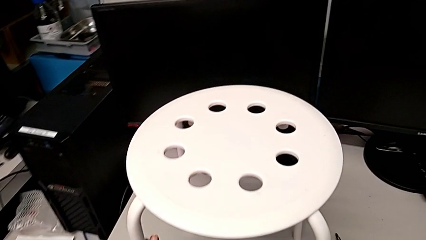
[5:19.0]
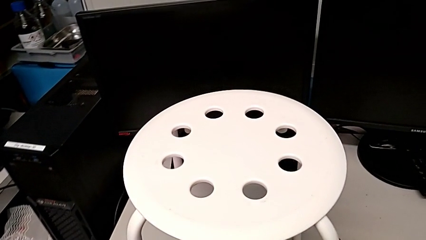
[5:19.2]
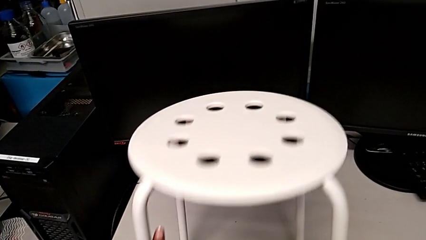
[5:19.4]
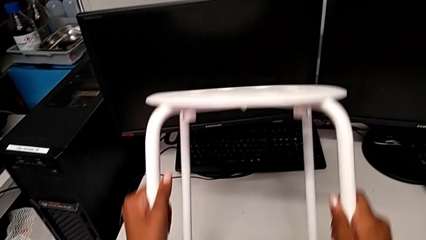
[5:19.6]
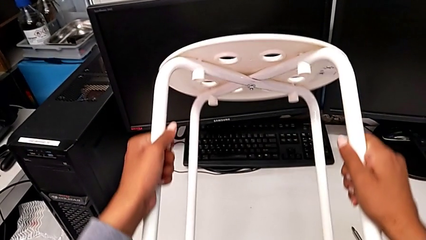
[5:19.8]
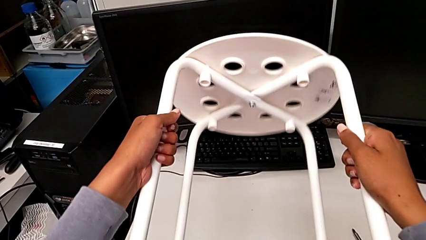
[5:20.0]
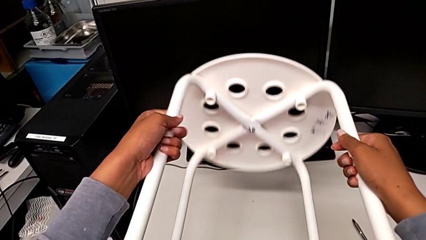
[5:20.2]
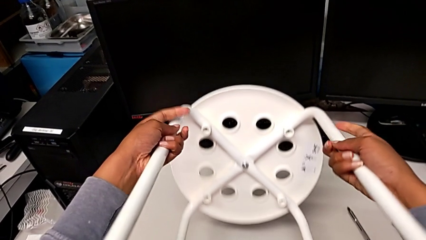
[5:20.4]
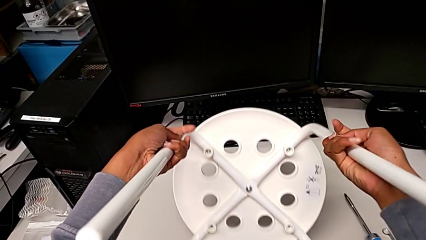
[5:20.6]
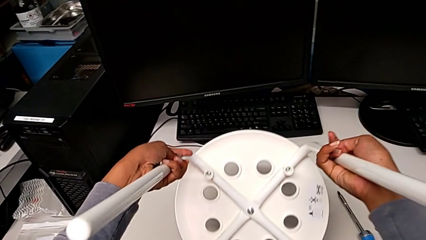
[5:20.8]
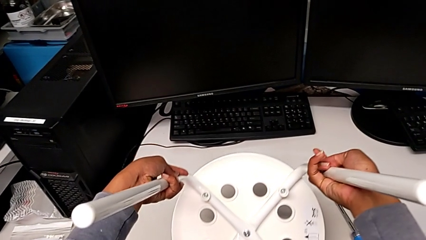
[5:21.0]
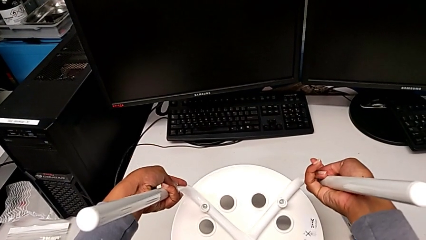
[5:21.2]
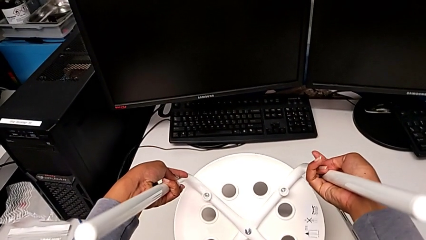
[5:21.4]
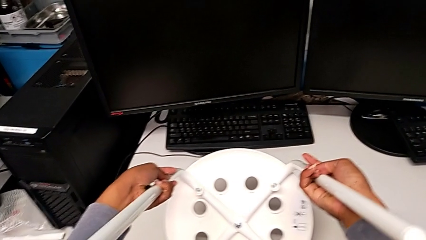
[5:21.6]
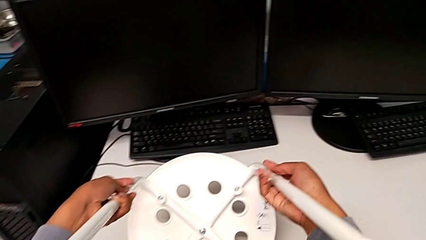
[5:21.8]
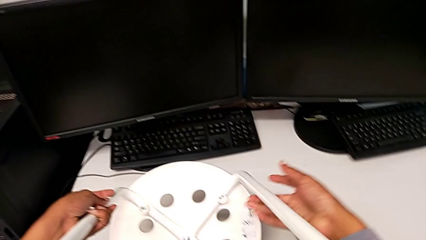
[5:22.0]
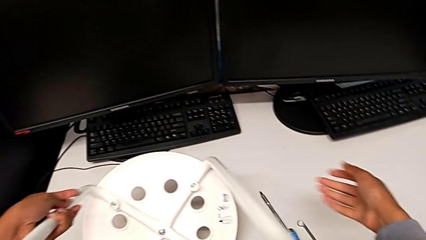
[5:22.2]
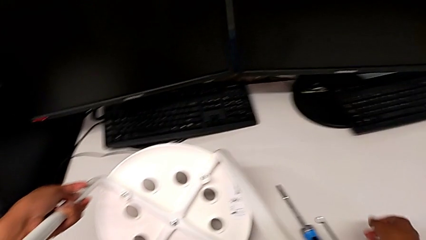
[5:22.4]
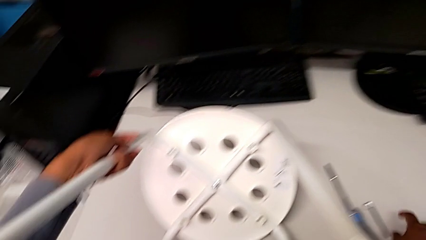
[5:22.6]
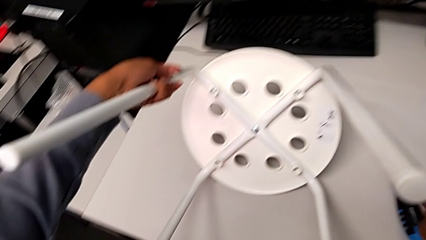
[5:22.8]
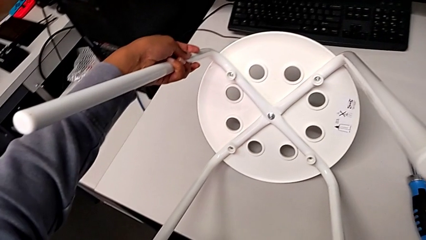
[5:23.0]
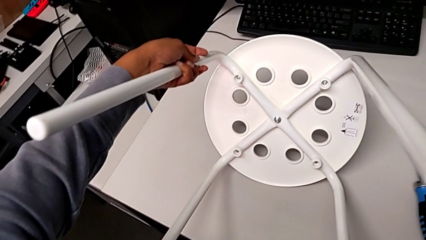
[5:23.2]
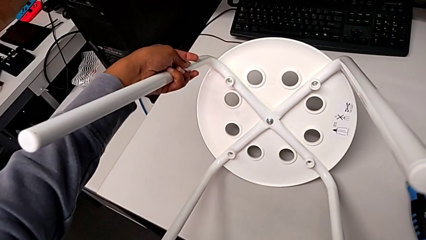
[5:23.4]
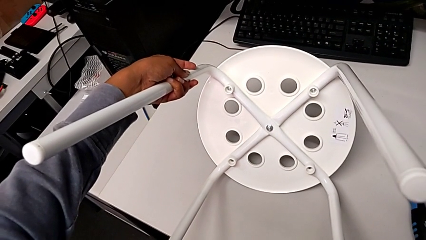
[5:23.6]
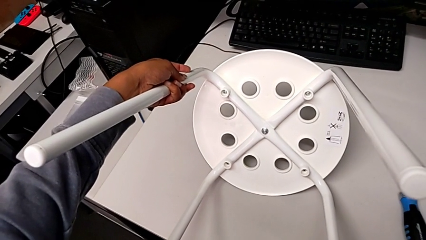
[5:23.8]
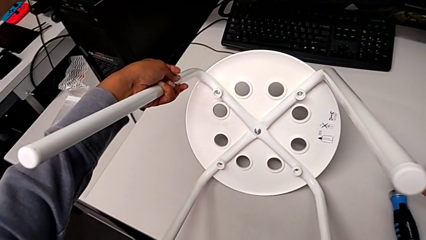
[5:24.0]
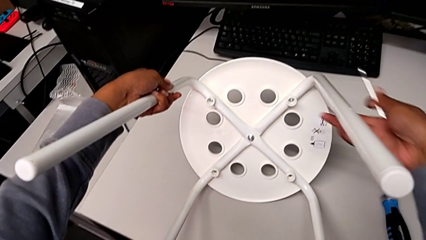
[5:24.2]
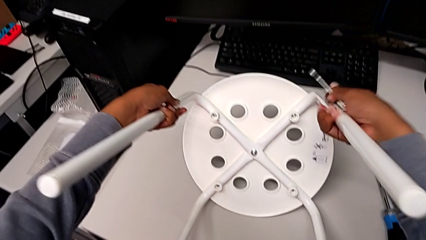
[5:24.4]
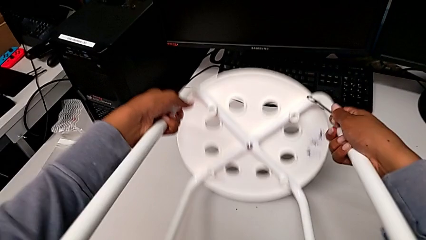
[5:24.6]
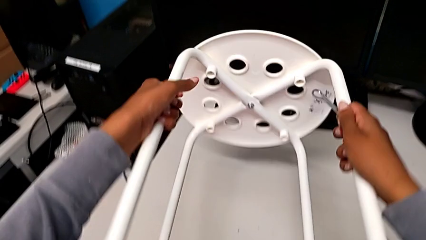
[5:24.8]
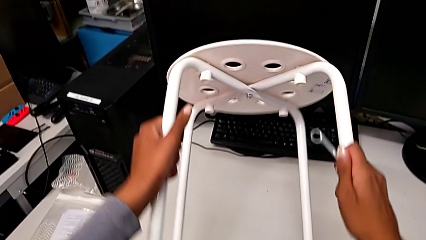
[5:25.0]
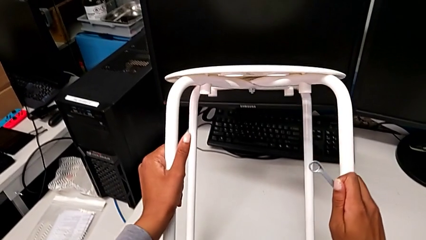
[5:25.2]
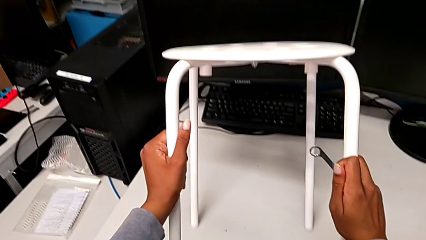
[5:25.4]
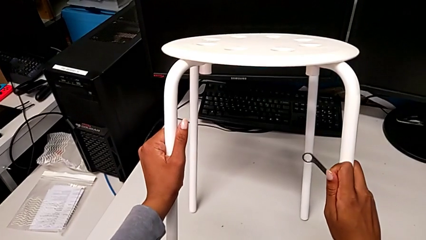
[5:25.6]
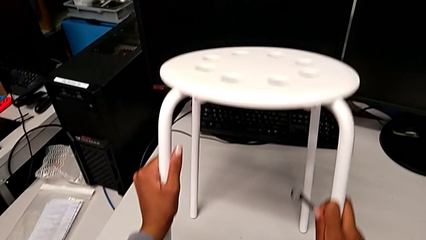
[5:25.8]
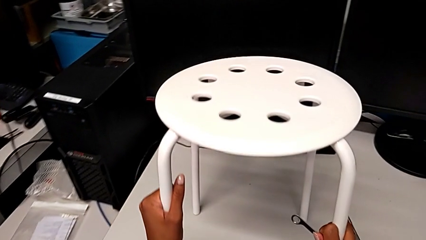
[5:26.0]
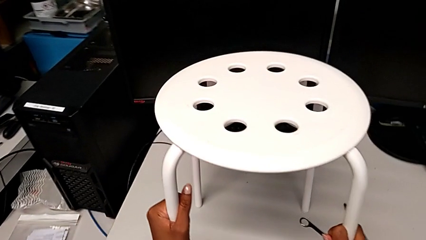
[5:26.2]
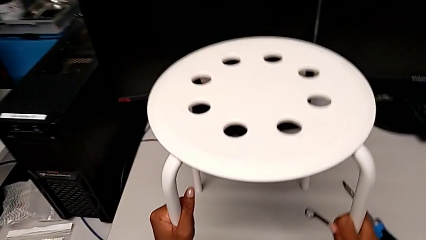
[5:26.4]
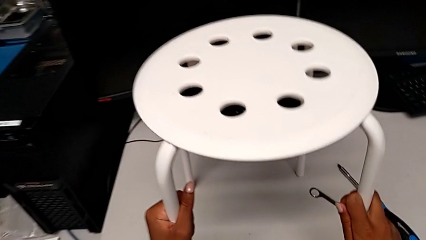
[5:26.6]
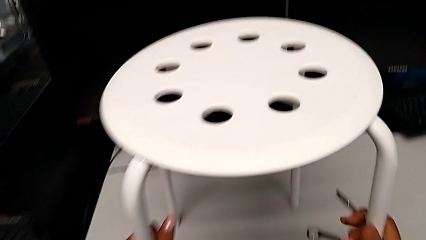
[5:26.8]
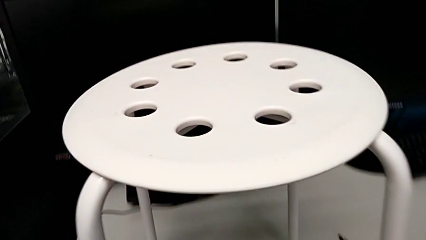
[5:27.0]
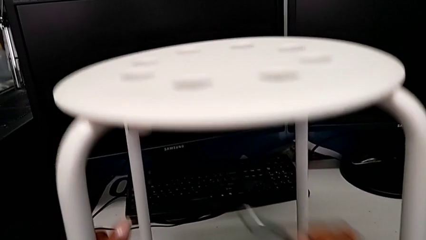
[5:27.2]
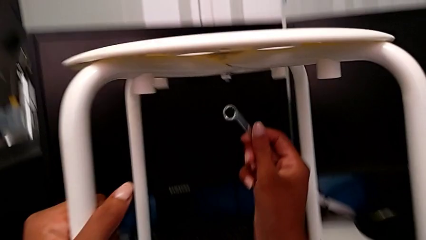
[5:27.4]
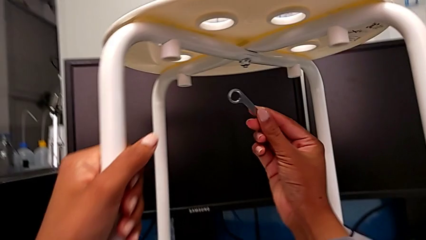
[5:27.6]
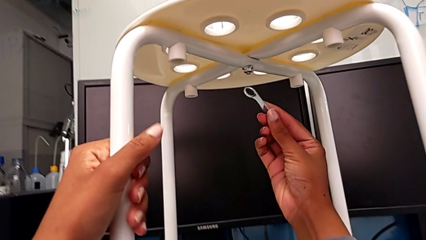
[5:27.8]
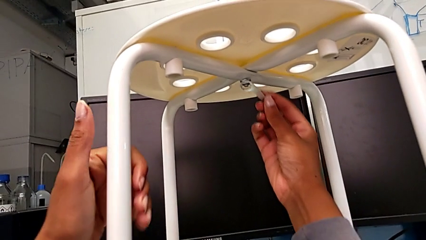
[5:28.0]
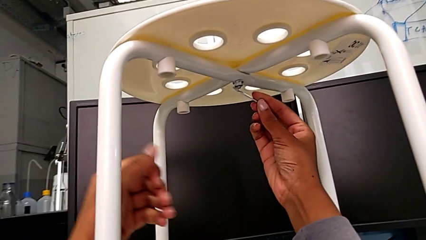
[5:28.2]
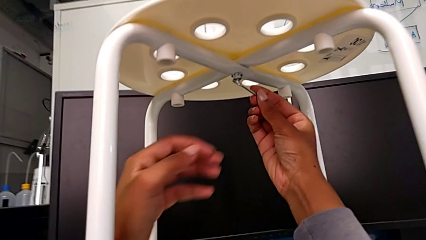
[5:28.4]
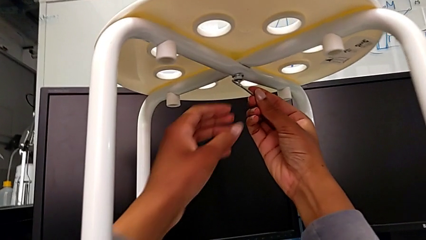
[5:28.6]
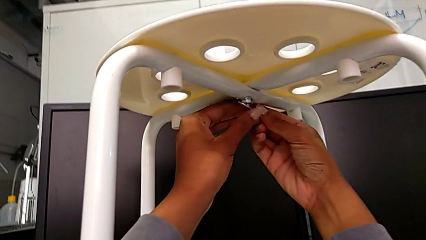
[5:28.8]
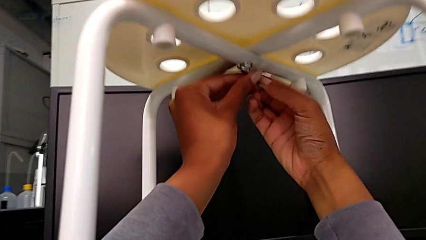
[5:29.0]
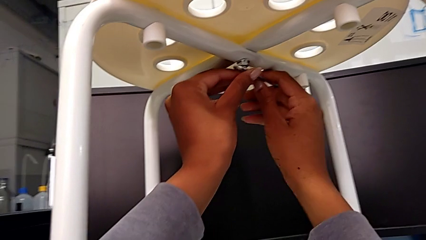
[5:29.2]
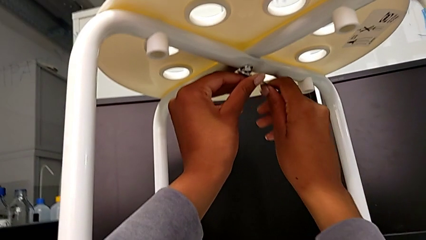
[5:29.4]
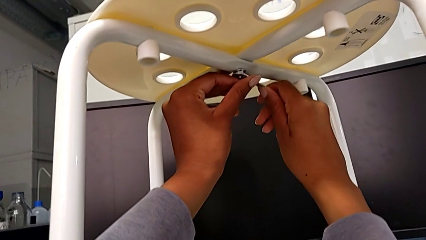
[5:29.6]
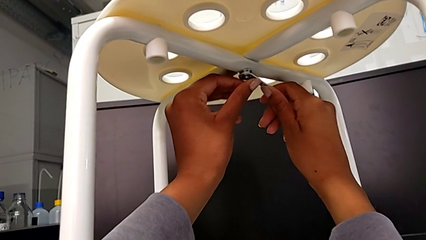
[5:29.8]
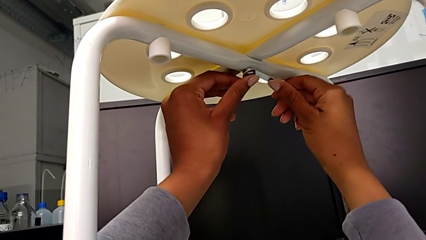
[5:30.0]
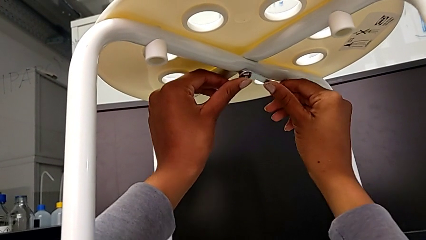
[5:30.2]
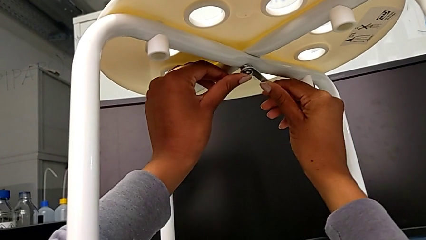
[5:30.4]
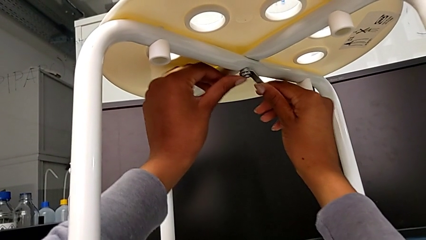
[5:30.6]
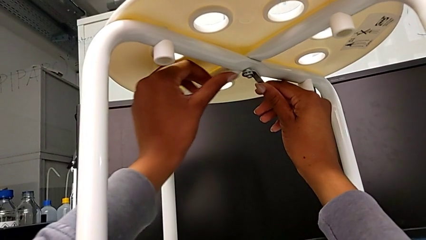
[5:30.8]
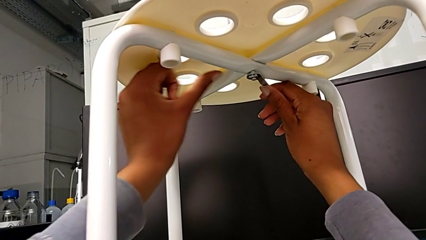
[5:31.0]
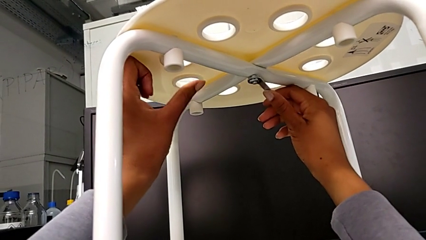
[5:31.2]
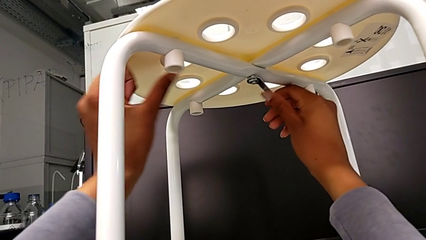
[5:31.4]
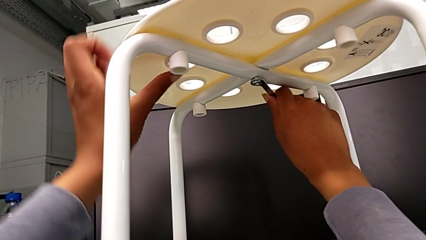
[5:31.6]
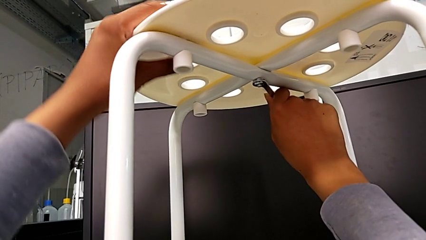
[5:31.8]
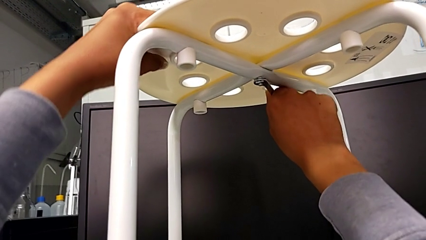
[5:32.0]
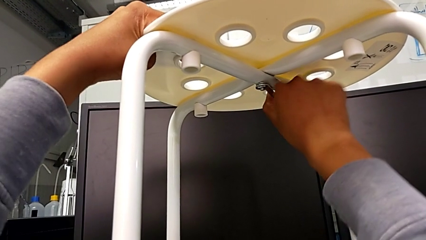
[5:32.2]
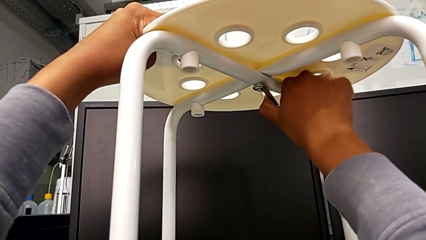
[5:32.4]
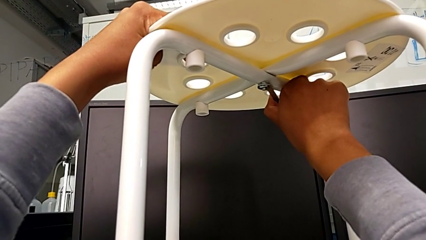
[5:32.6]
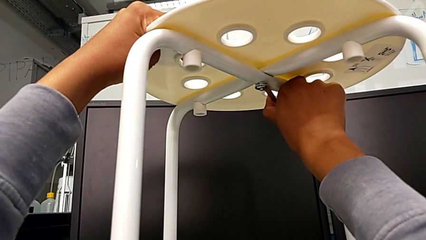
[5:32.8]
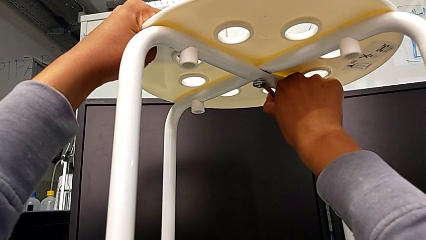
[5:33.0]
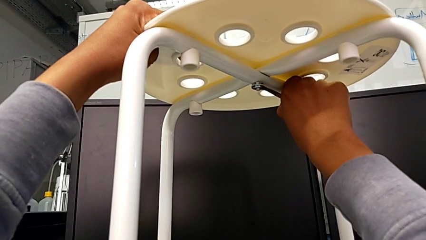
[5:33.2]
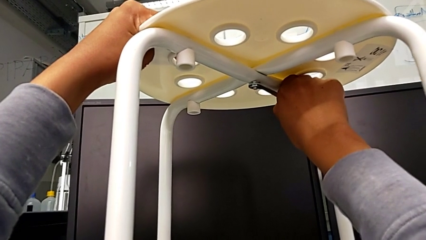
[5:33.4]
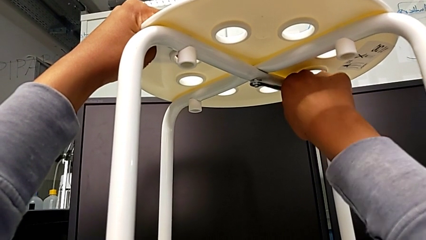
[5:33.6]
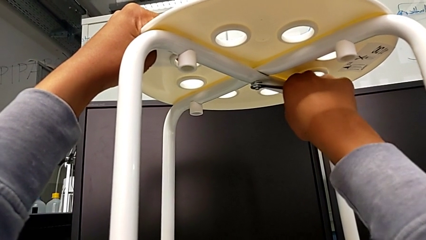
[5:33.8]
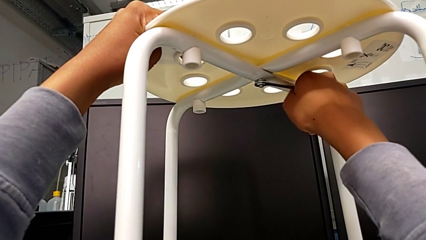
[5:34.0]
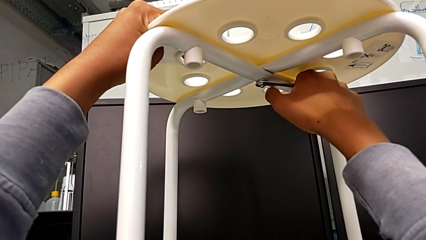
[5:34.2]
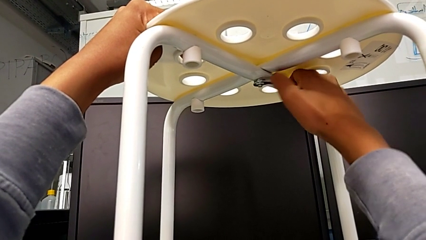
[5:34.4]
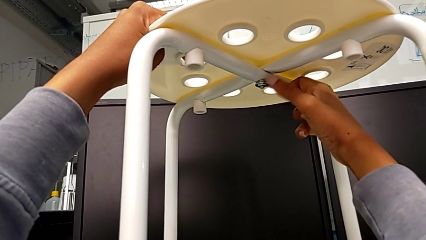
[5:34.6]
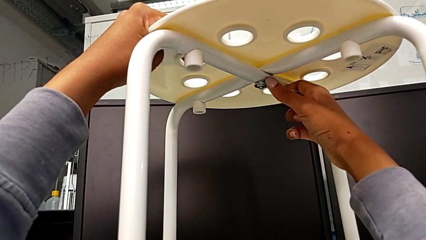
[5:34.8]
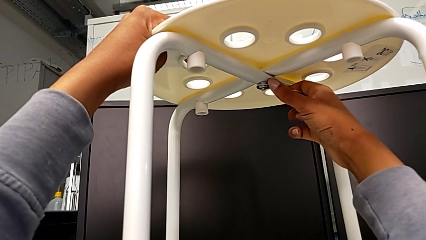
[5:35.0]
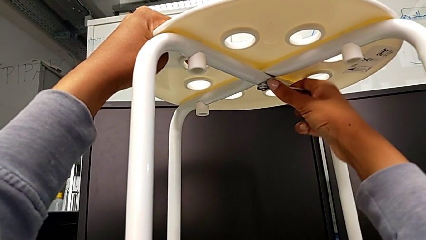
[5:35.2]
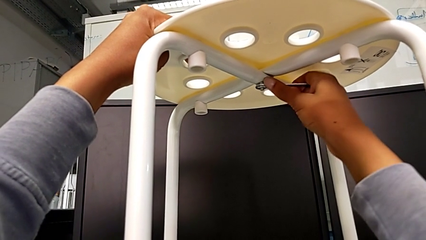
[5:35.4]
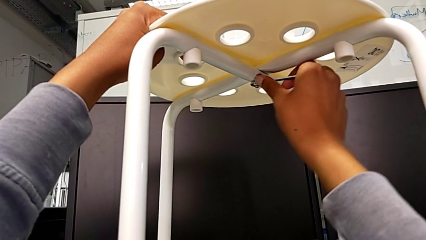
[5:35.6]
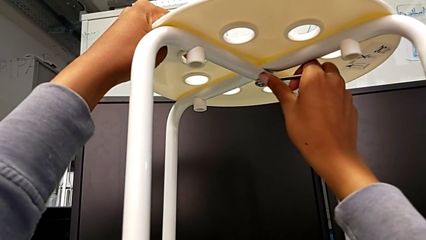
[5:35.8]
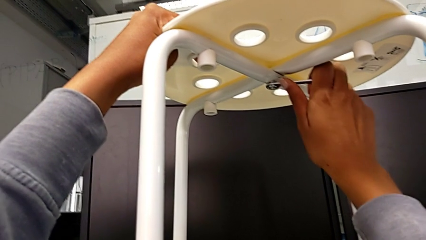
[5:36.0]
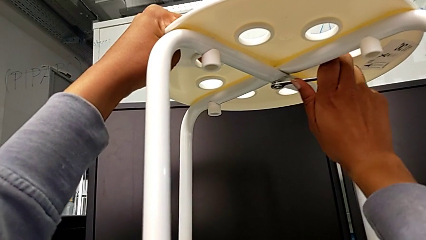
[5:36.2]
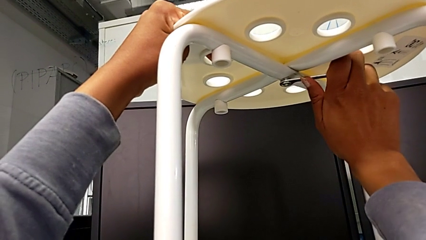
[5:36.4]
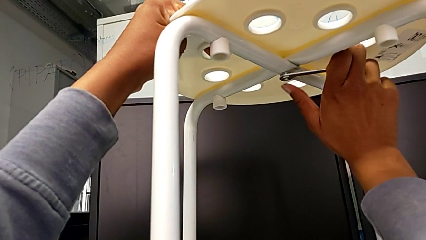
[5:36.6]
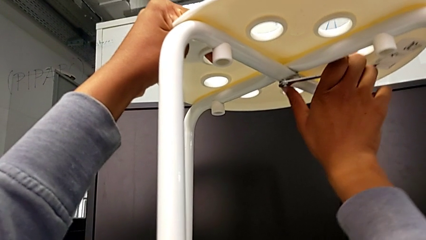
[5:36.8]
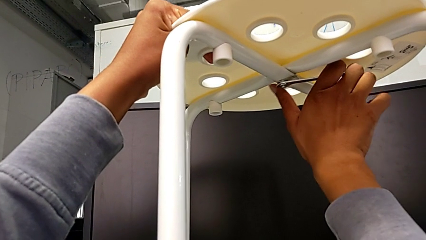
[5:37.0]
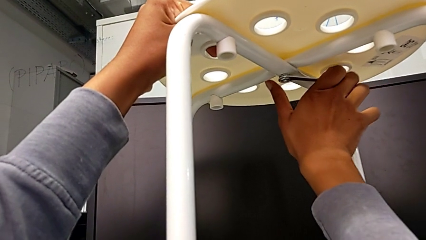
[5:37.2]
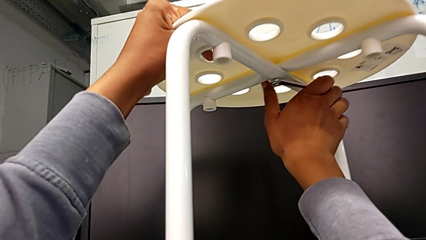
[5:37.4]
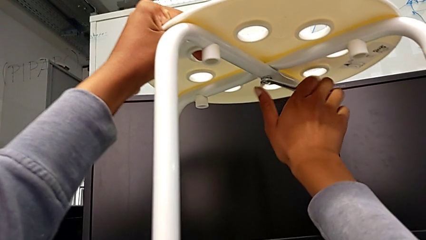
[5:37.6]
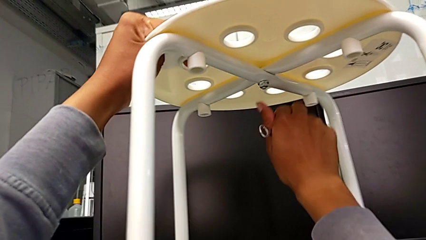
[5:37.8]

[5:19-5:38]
The camera wearer is assembling the seat and its legs. They wrongly rotate the stool, grab the hexagonal wrench with the right hand, hold the stool with the left hand, flip it, insert the hexagonal wrench and screw the hex nut.
